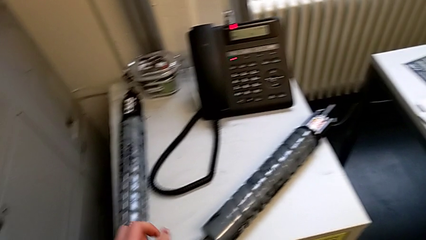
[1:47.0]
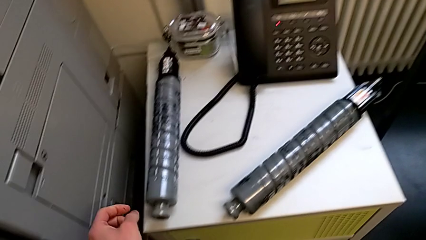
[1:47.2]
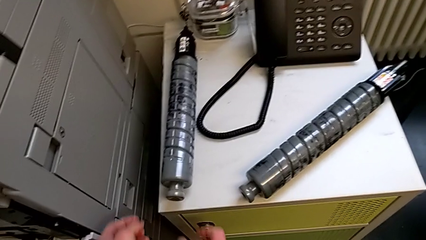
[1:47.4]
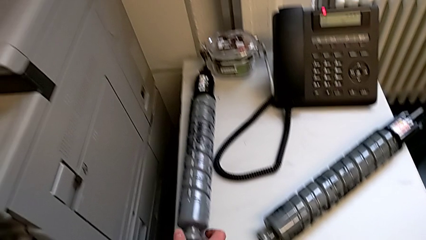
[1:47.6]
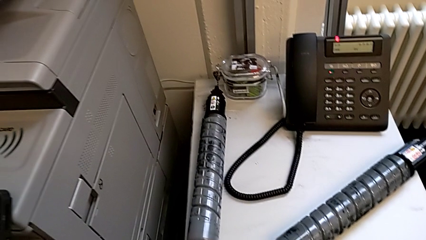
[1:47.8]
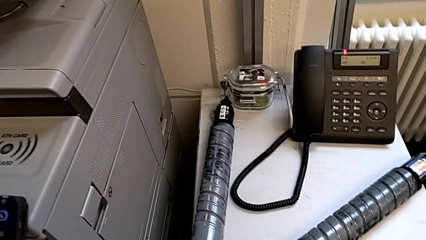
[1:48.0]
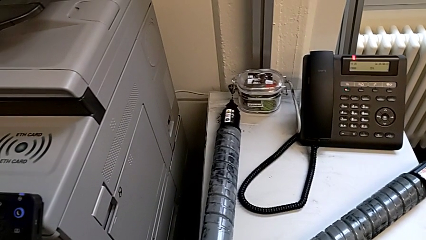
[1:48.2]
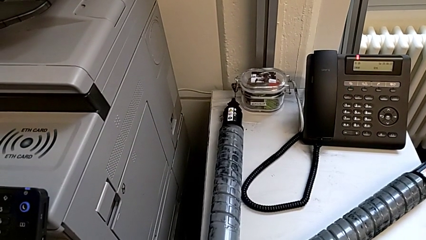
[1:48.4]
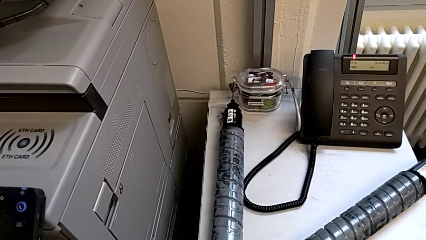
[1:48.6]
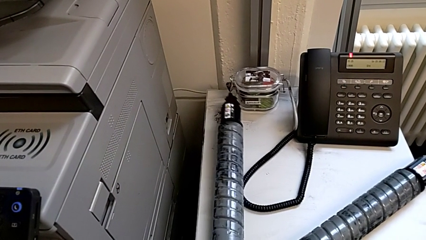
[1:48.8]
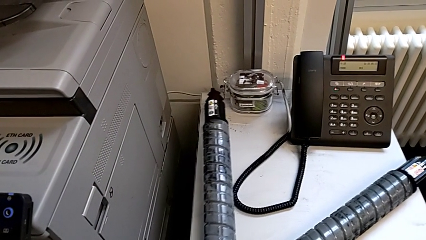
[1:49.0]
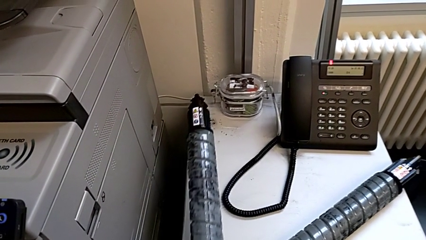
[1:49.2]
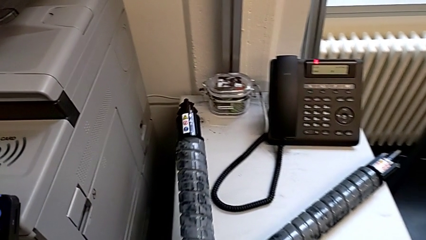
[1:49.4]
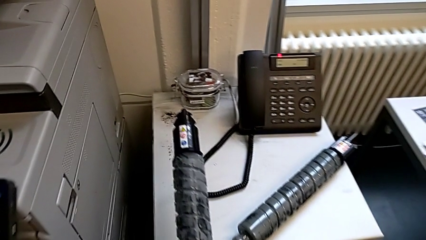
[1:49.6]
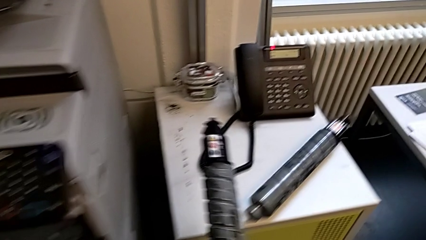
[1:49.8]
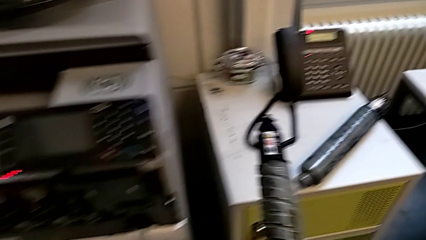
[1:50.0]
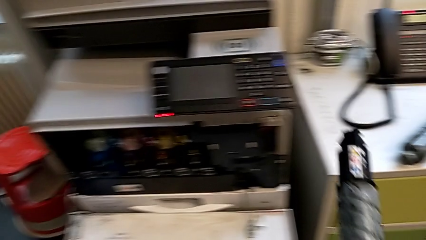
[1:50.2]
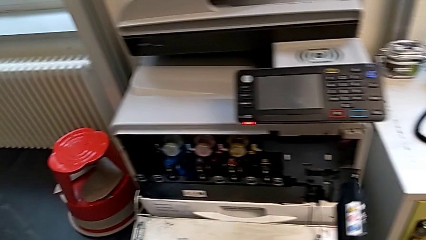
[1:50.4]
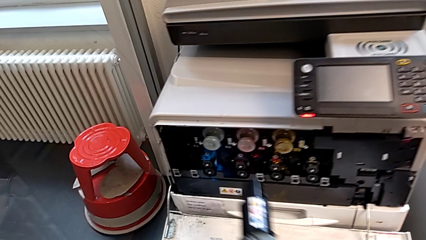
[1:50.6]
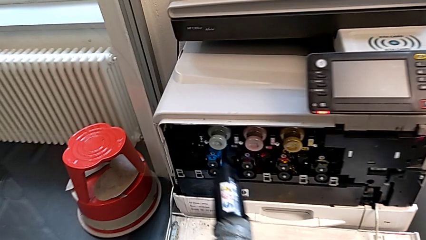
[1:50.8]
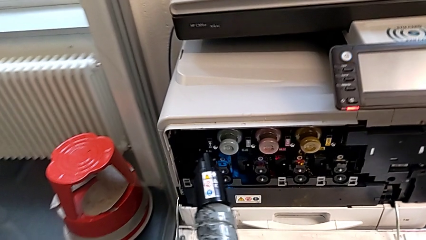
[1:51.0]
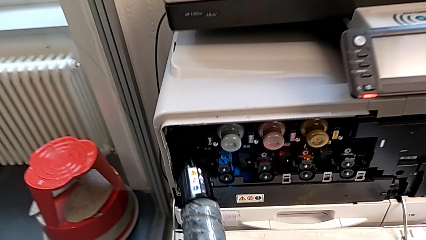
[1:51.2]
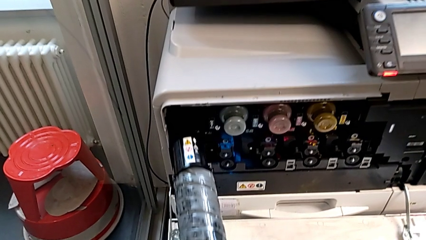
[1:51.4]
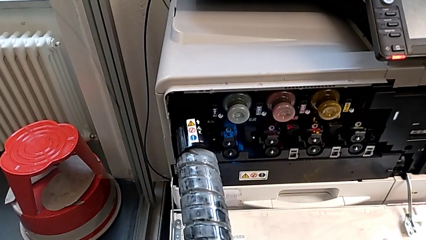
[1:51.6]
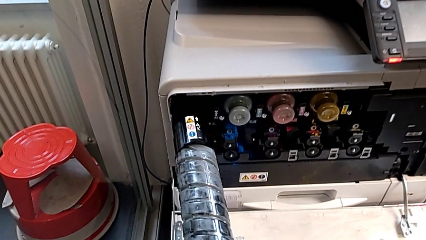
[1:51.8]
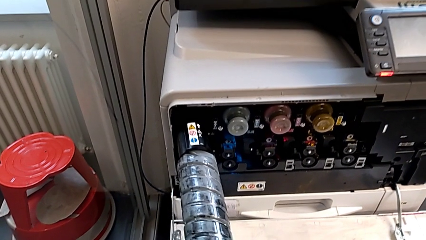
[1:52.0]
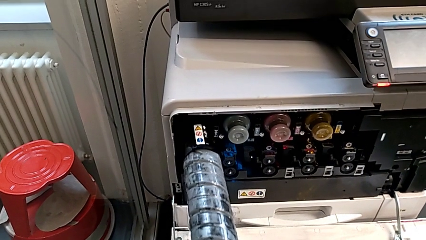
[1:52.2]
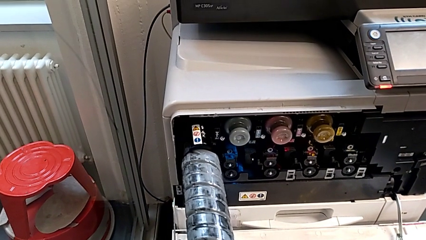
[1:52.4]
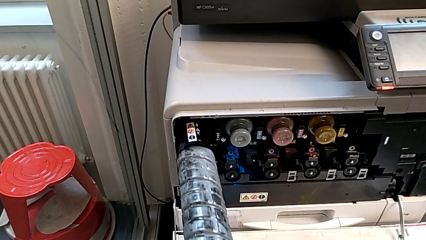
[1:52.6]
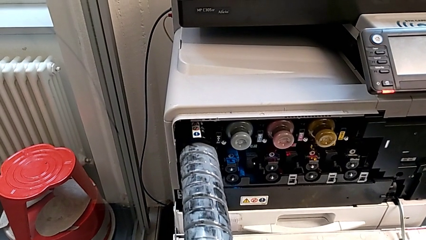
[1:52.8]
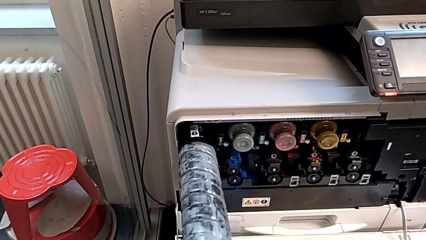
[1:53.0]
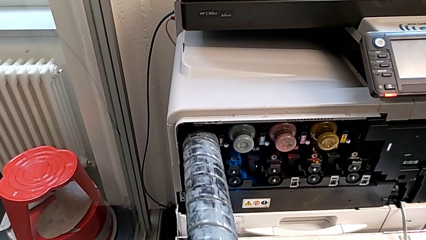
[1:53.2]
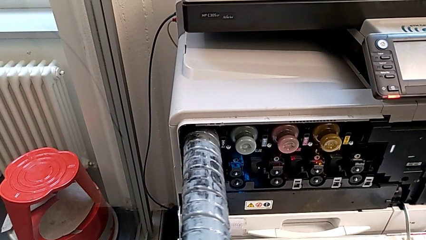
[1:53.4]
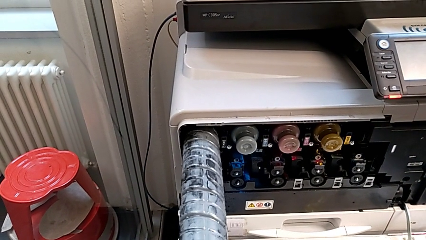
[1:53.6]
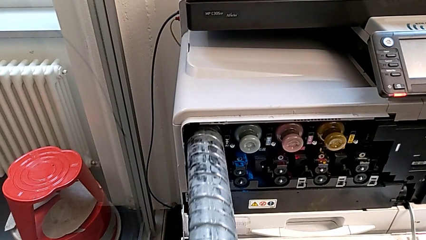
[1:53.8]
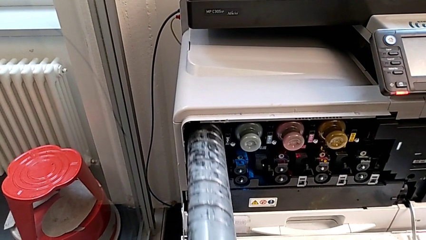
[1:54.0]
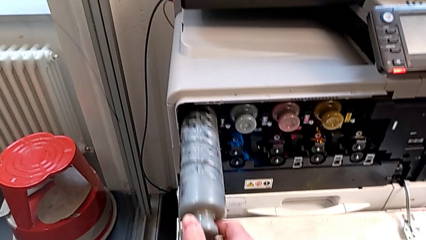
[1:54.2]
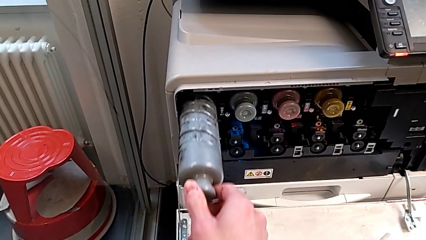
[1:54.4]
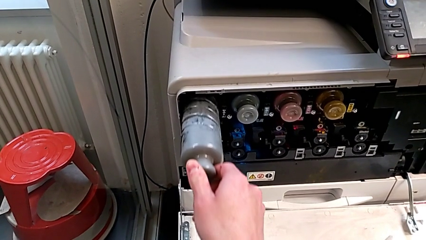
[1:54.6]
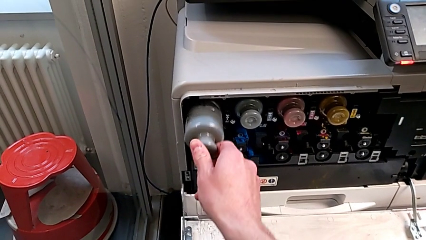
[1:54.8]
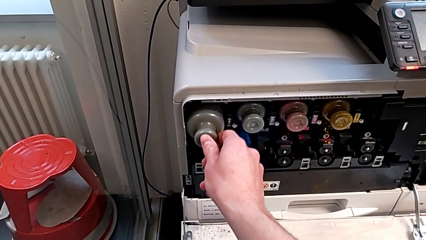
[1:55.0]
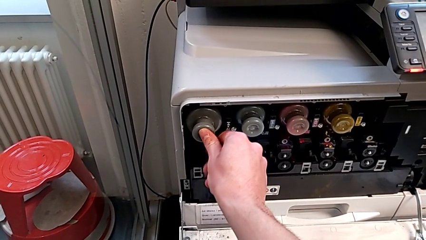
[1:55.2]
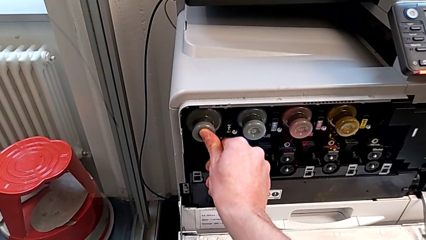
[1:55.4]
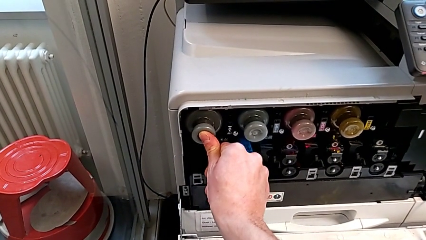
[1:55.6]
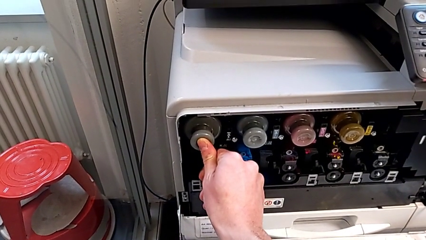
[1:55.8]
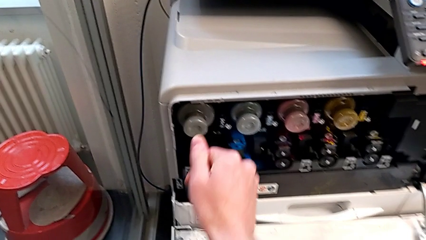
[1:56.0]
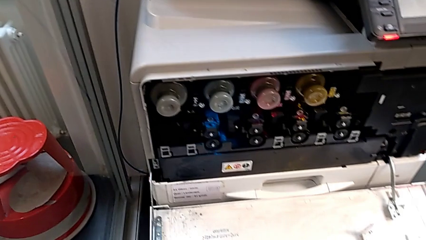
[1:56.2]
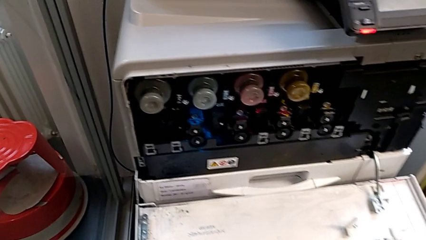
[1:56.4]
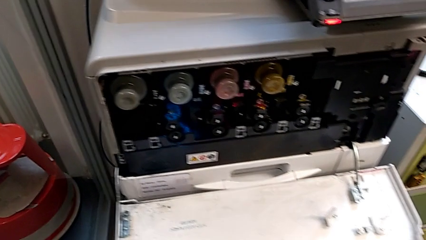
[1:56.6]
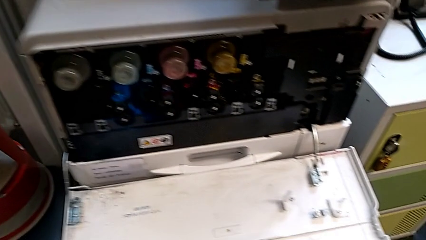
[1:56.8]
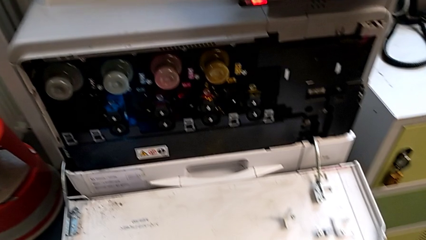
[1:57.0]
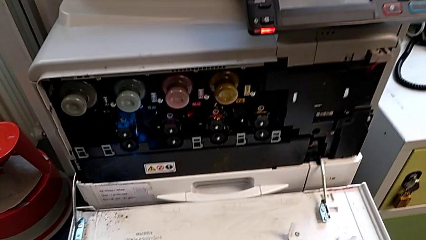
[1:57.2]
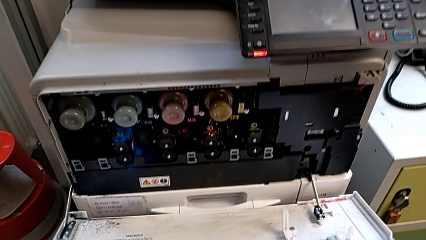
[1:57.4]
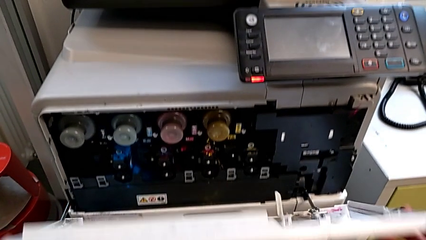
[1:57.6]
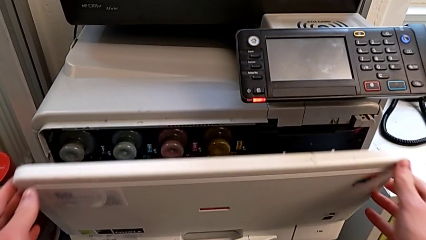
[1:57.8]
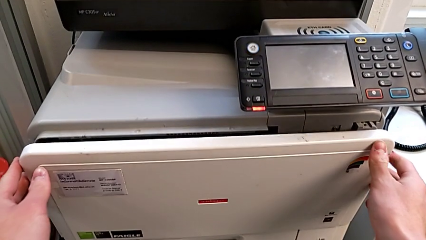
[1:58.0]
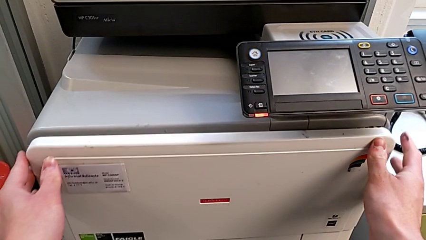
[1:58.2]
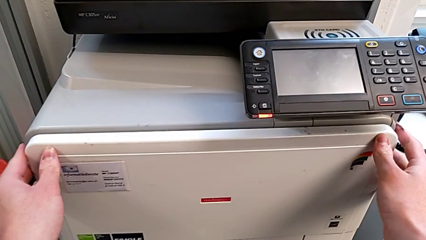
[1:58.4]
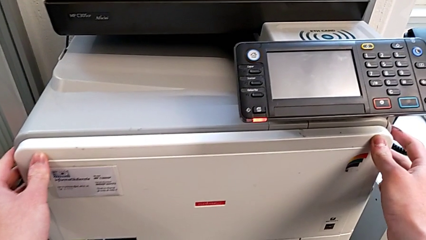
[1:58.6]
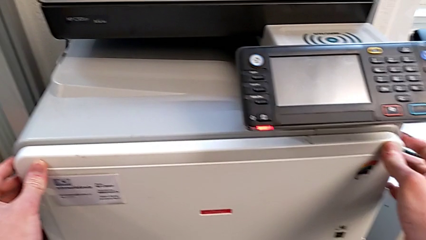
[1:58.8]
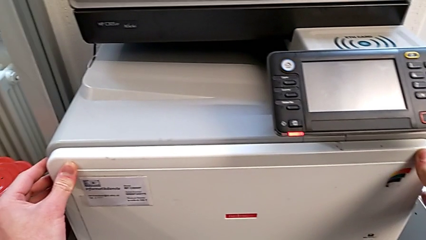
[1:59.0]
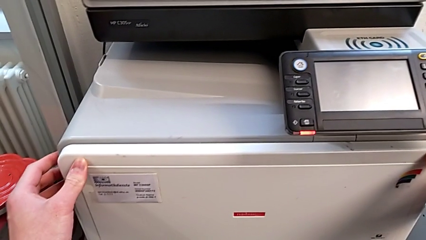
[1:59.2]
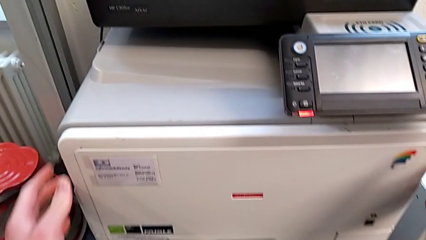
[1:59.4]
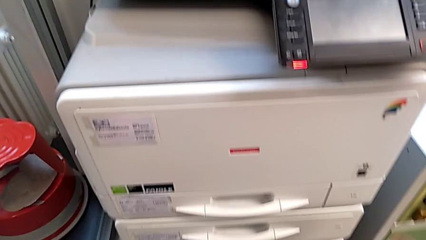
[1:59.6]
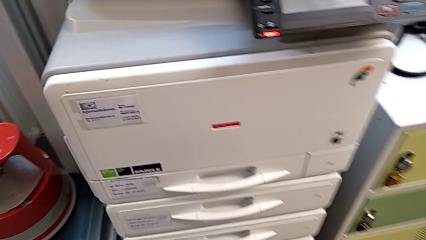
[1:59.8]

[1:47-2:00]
The camera wearer is exchanging an ink cartridge. They grab the new ink cartridge twice, approach the printer, insert the black ink cartridge and close the cartridge gate.
